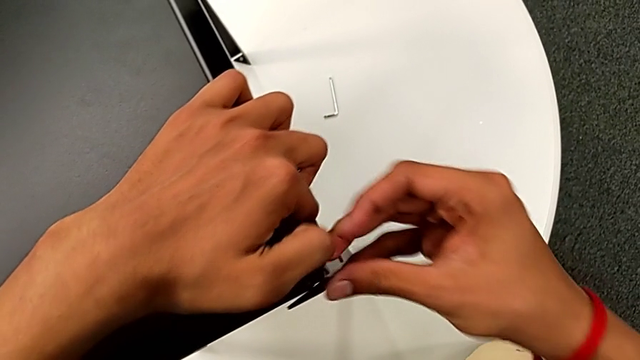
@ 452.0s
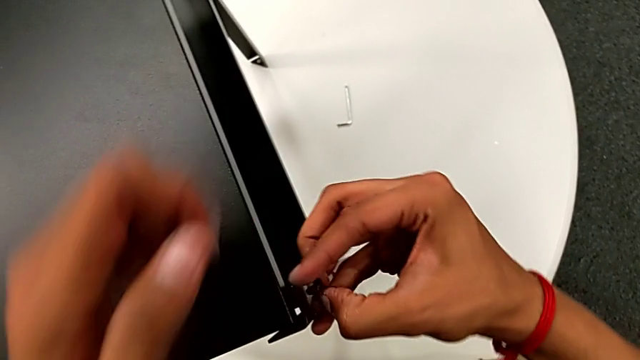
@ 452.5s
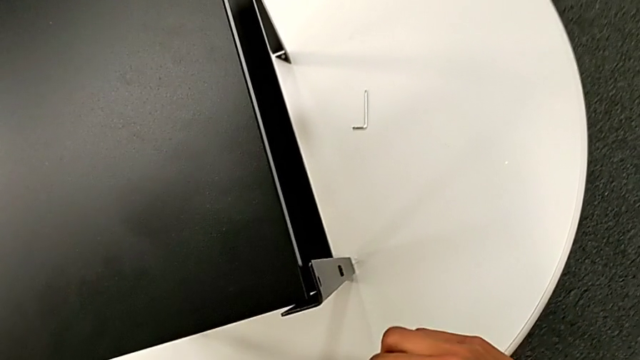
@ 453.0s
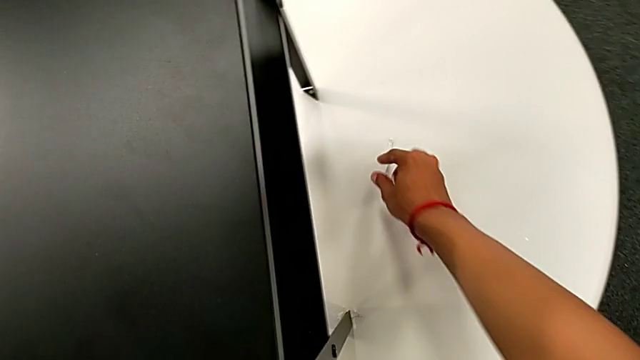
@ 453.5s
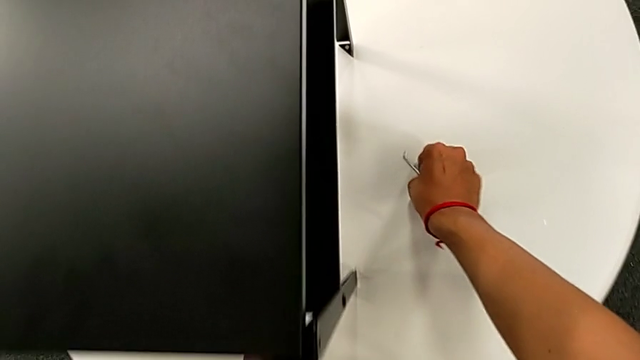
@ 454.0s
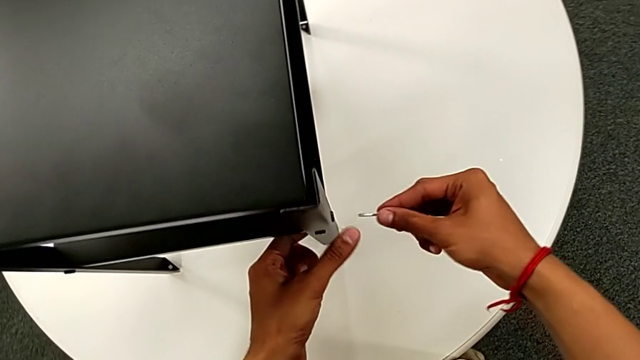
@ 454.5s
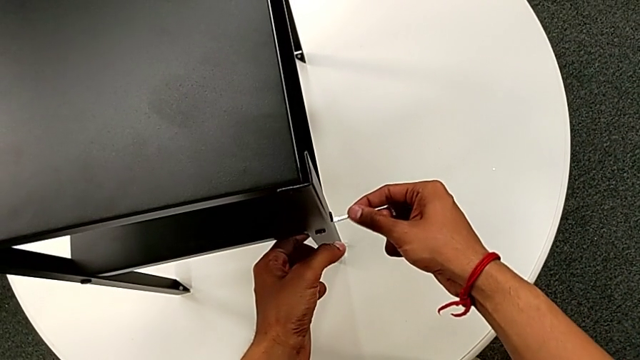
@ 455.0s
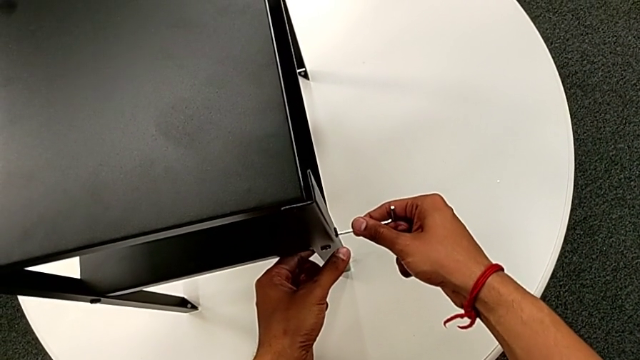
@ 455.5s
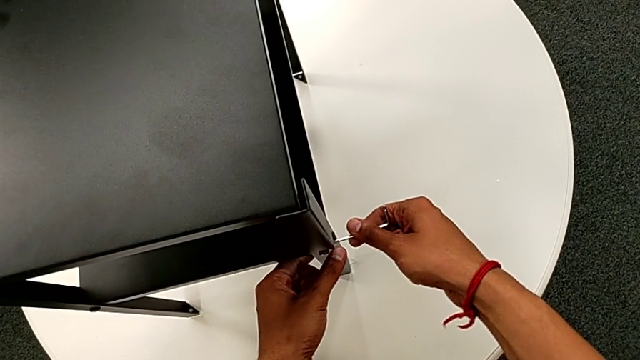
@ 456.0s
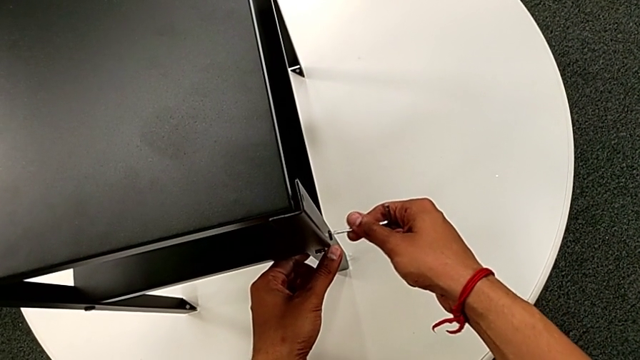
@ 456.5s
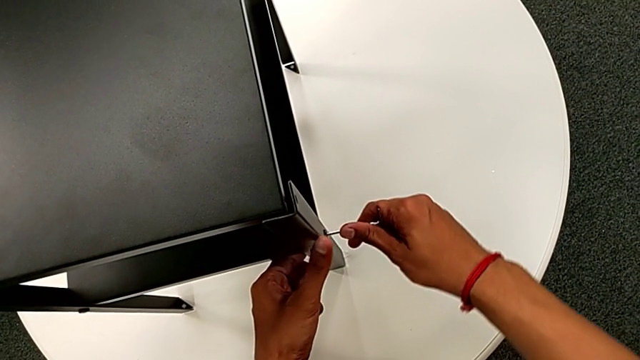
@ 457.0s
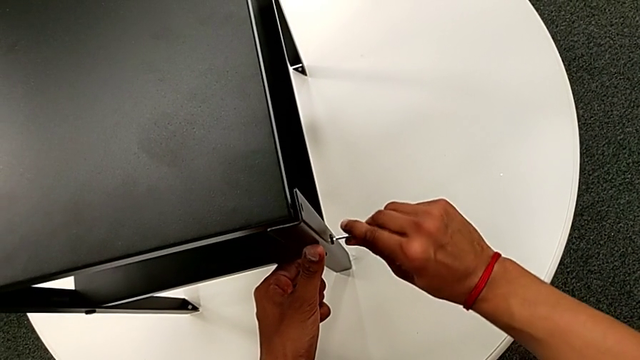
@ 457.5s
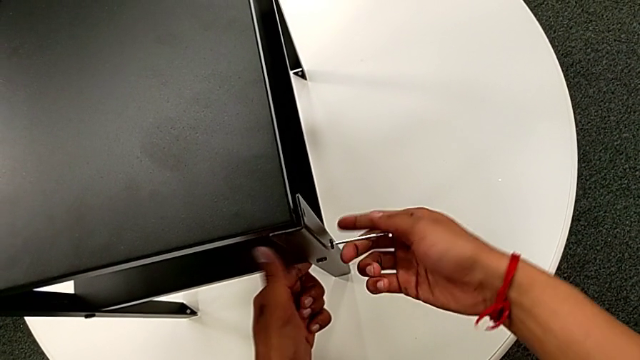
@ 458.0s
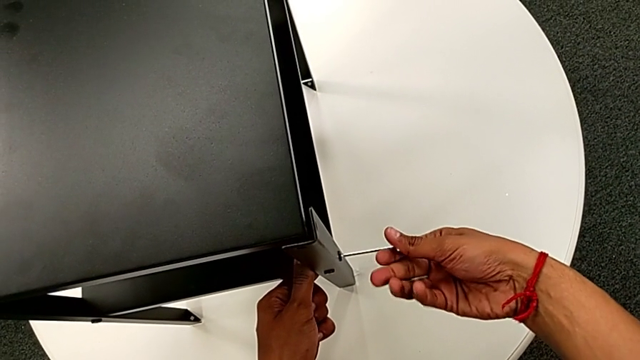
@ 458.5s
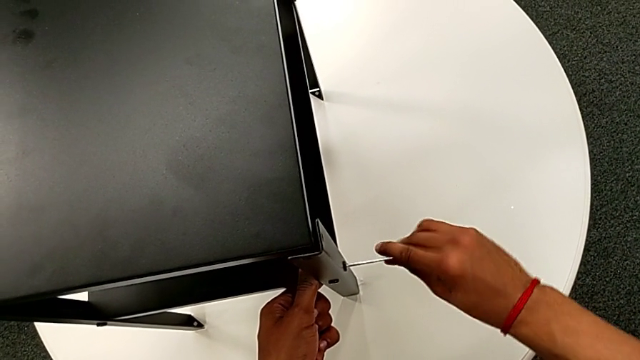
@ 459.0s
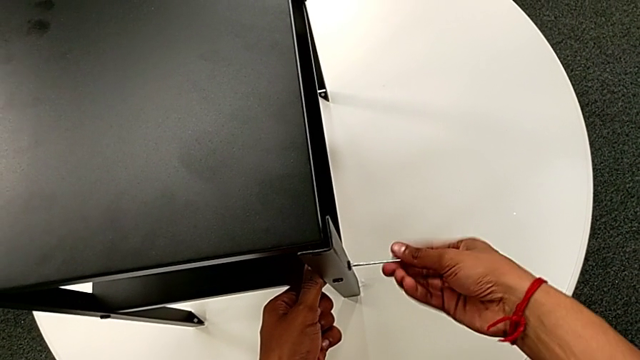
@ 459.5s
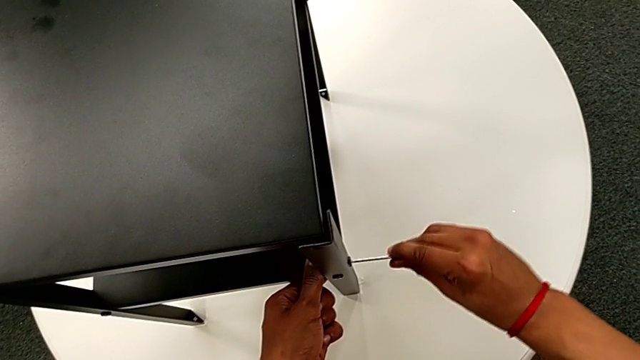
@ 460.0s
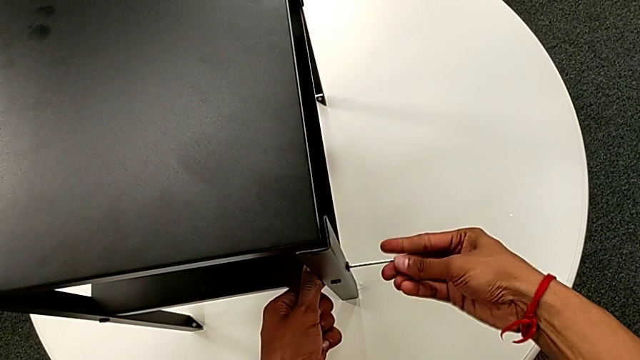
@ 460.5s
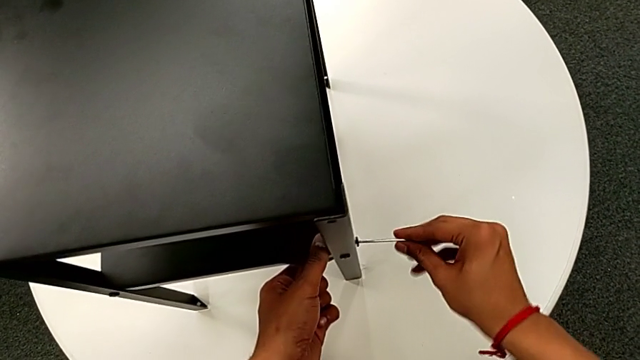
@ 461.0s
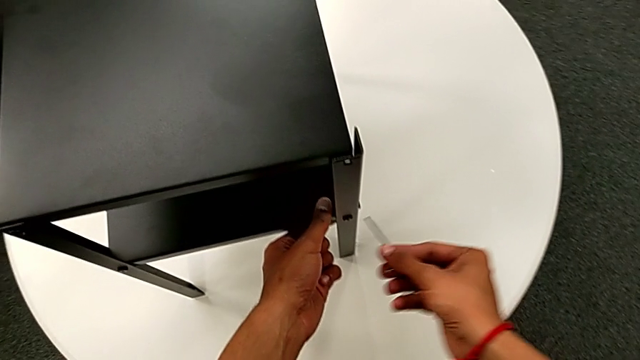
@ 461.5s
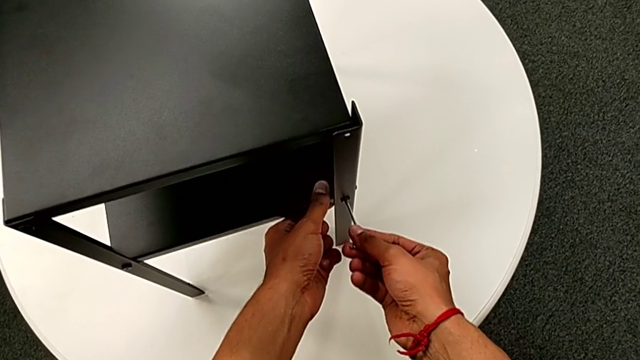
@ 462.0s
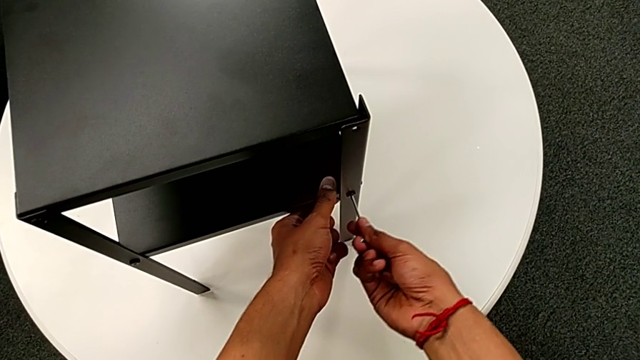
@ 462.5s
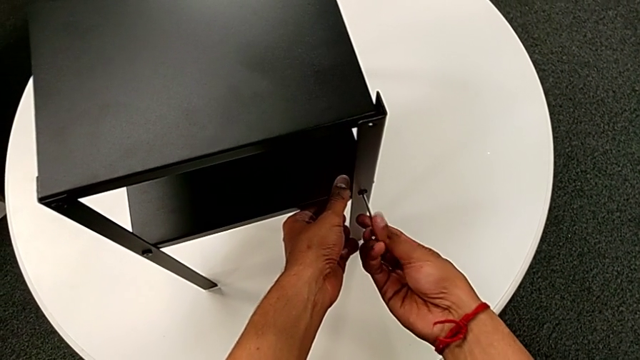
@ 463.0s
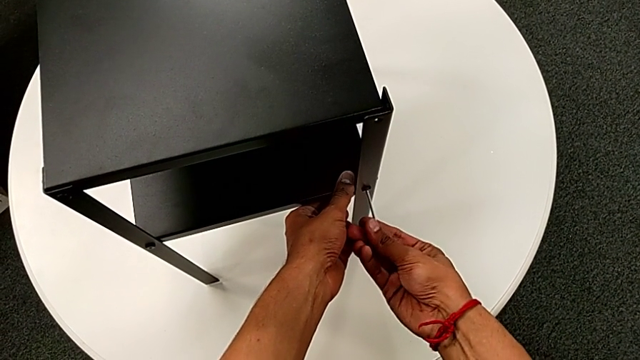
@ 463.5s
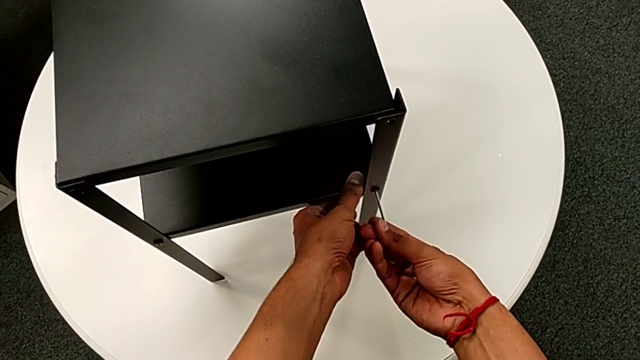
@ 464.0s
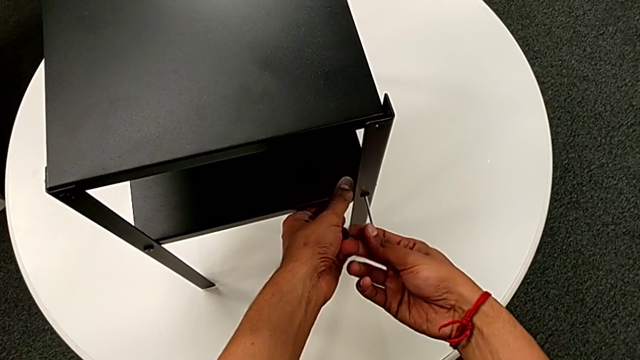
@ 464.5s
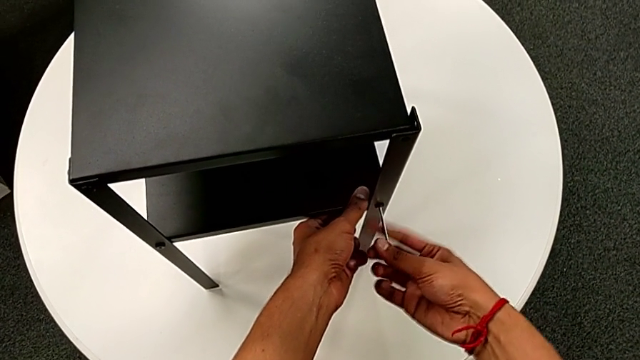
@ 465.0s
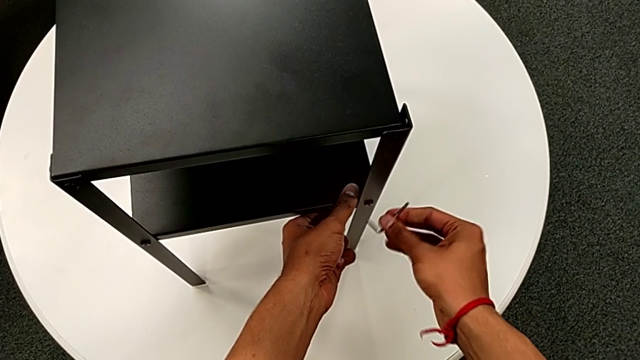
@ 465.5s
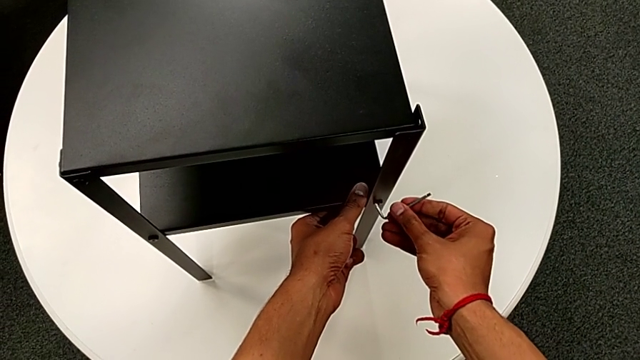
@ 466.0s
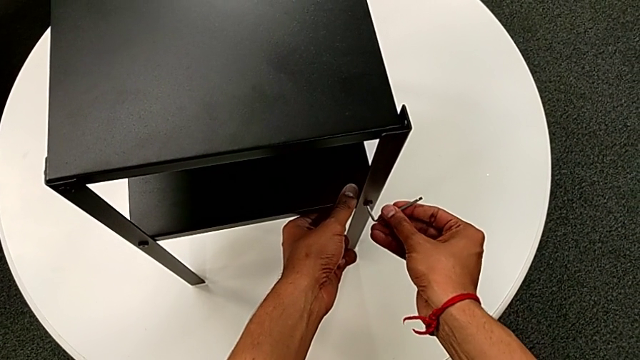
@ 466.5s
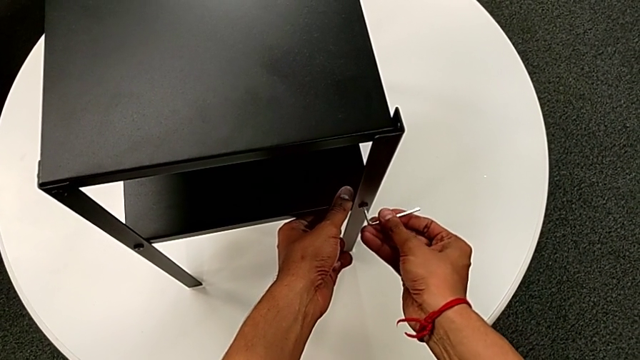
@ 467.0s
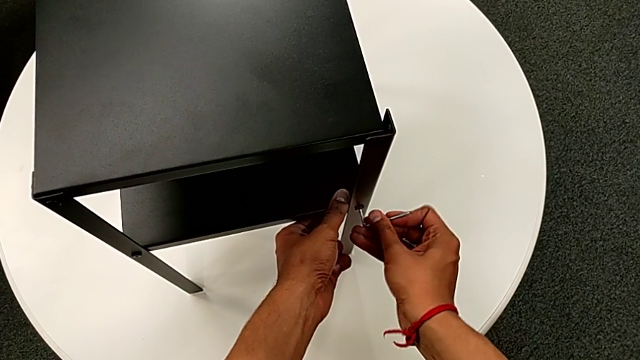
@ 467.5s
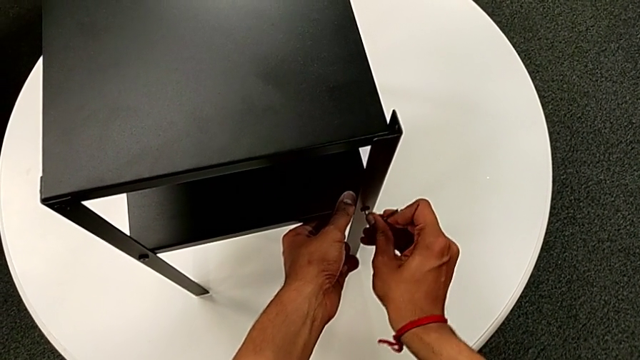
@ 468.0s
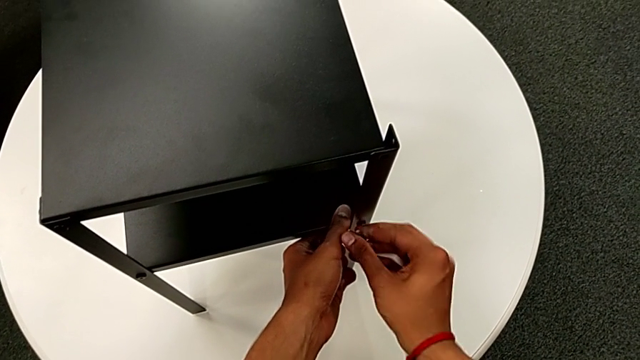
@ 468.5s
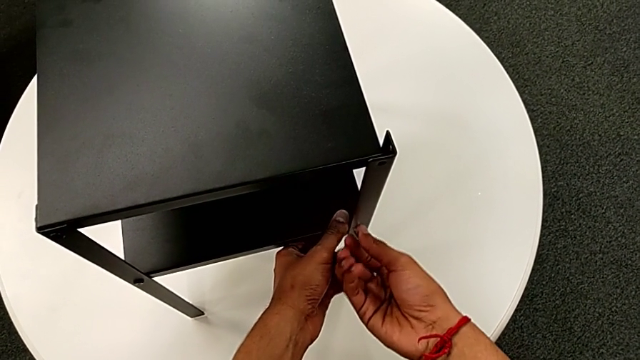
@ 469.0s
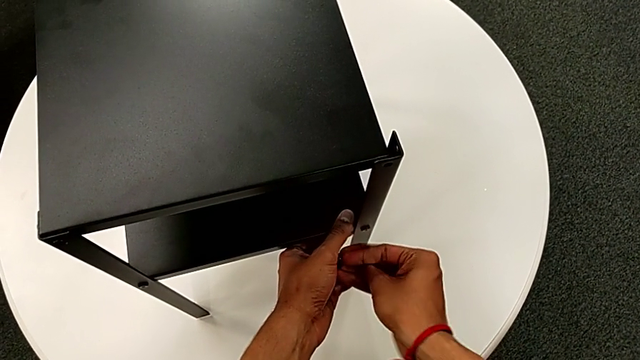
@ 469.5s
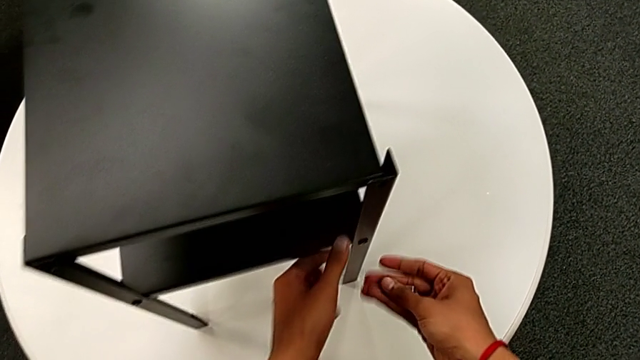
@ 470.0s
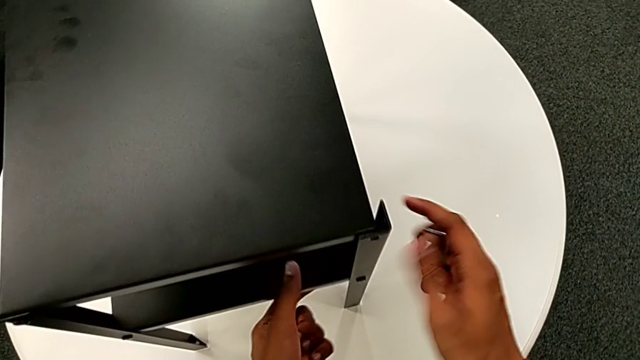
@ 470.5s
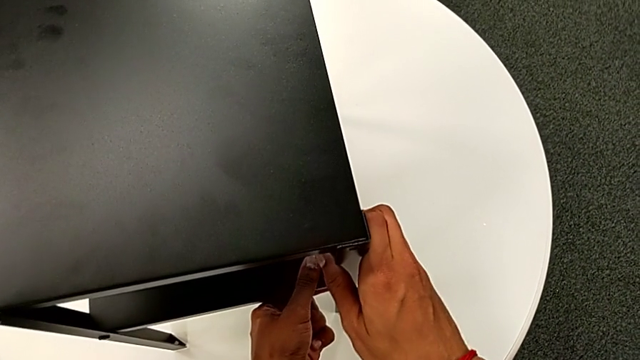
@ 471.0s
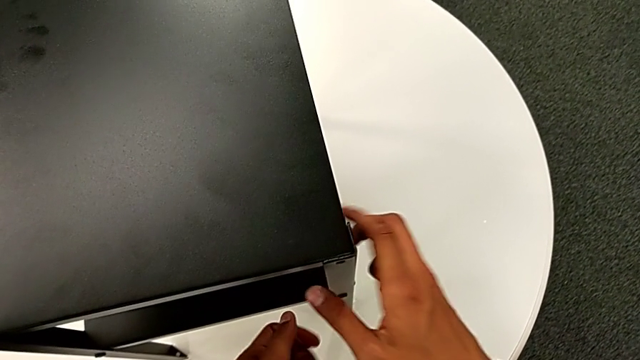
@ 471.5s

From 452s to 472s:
The camera wearer is attempting to screw the hex socket head onto the fourth leg. They withdraw the hex socket head, approach the Allen wrench, grab it, approach the hex socket head, insert the Allen wrench, unscrew the hex socket head, withdraw the Allen wrench, insert it, wrongly unscrew the hex socket head, rotate the Allen wrench, insert it, unscrew the hex socket head, withdraw the Allen wrench and align the fourth leg.

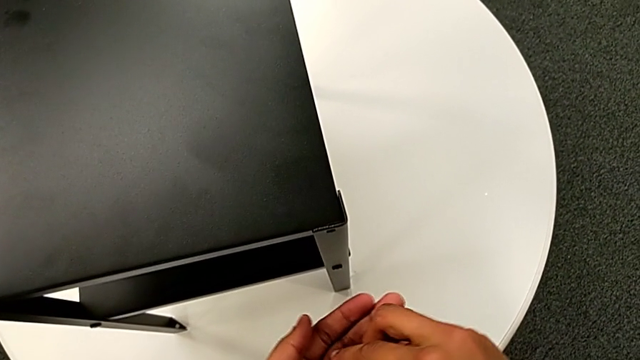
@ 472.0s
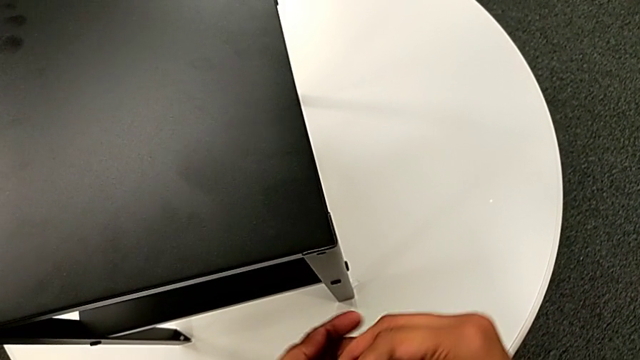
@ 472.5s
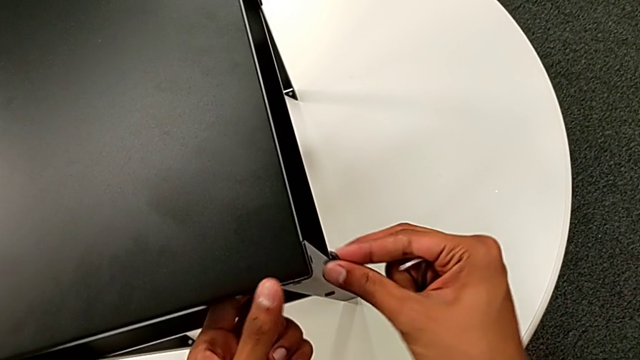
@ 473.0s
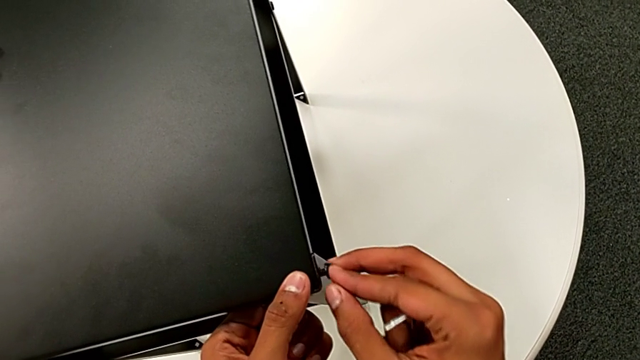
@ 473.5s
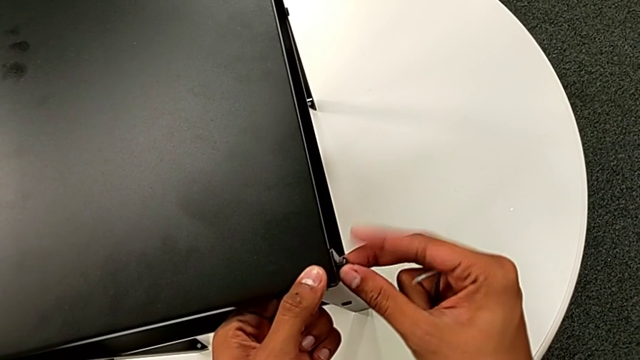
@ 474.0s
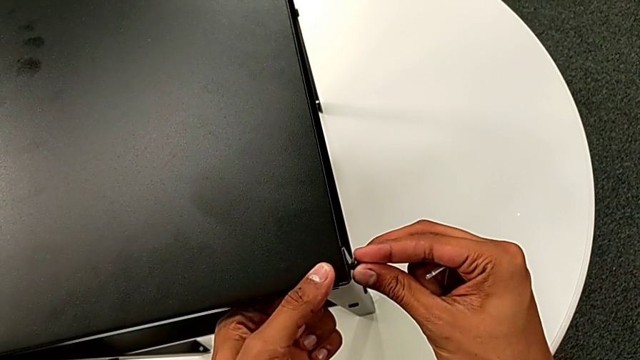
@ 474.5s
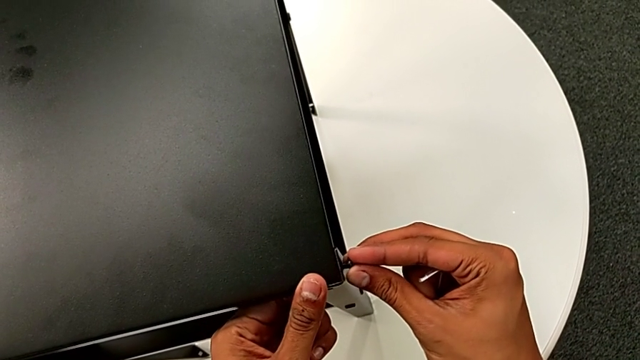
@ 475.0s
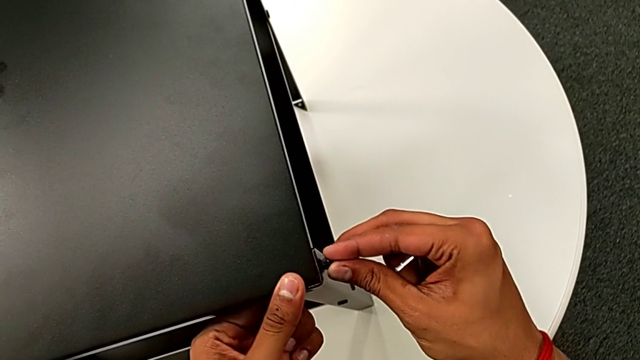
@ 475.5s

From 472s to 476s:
The camera wearer is screwing the hex socket heads onto the fourth leg. They grab the hex socket head and begin to wrongly insert it.
